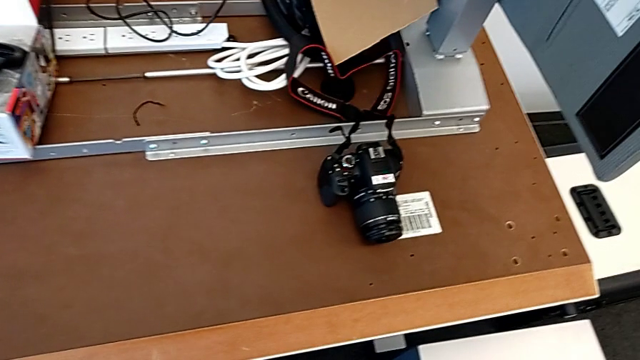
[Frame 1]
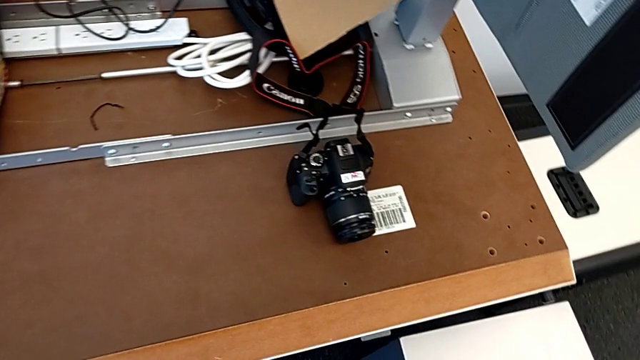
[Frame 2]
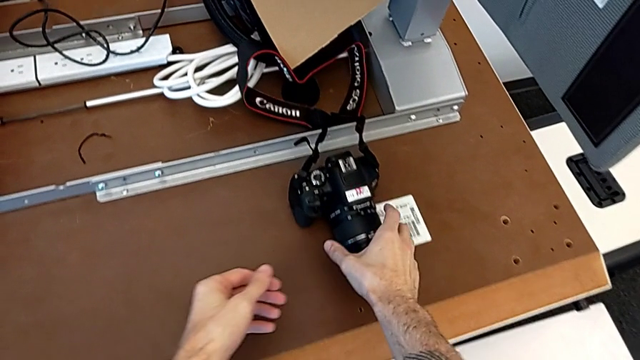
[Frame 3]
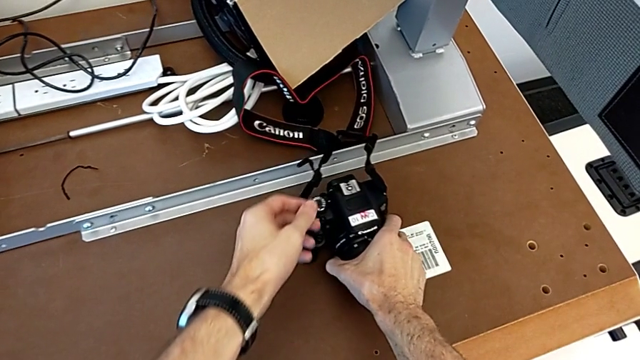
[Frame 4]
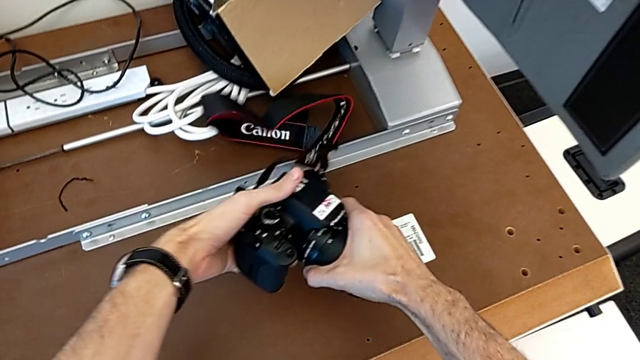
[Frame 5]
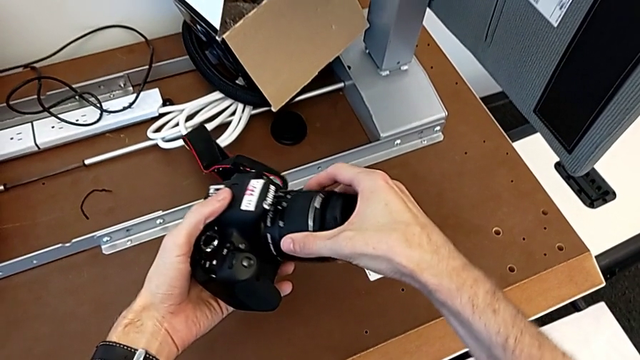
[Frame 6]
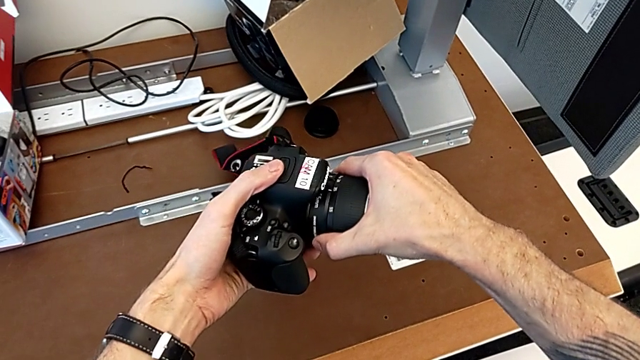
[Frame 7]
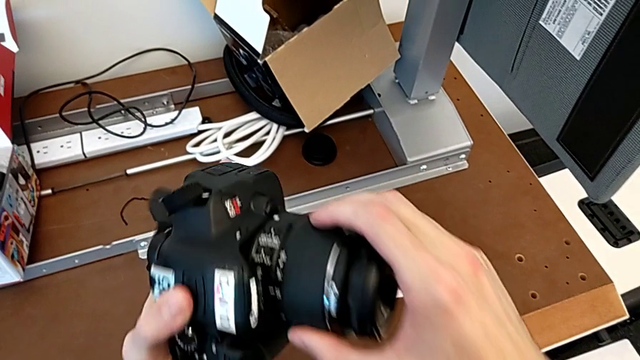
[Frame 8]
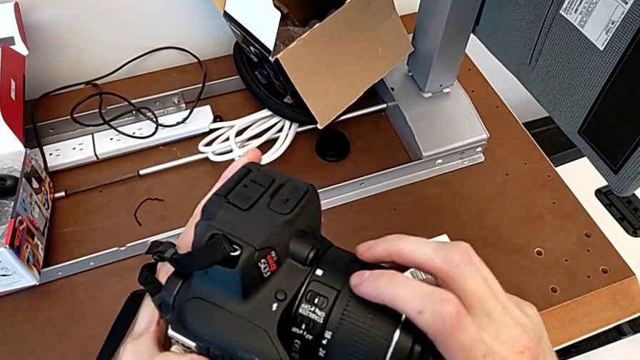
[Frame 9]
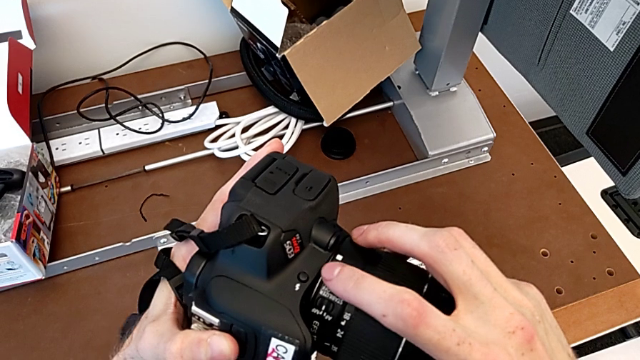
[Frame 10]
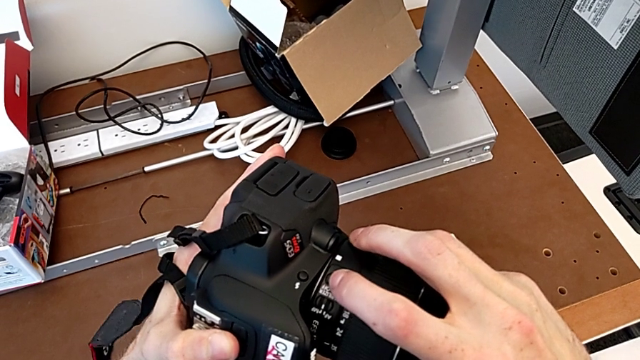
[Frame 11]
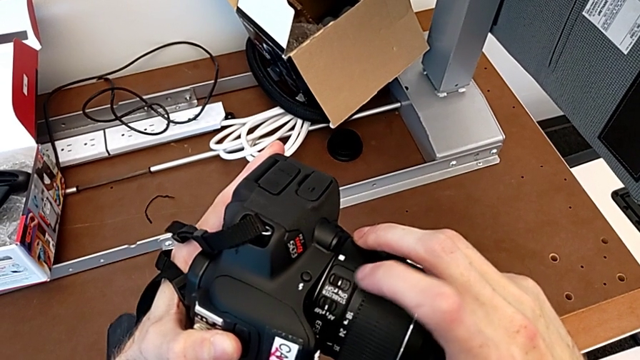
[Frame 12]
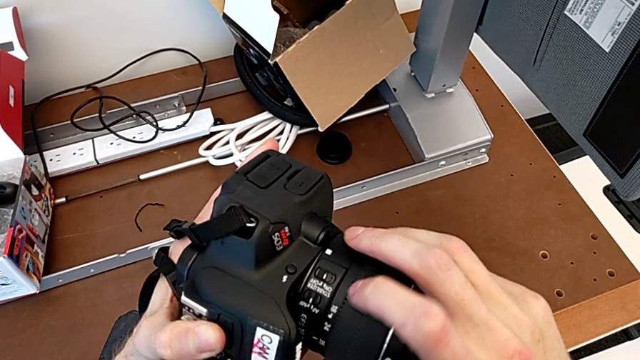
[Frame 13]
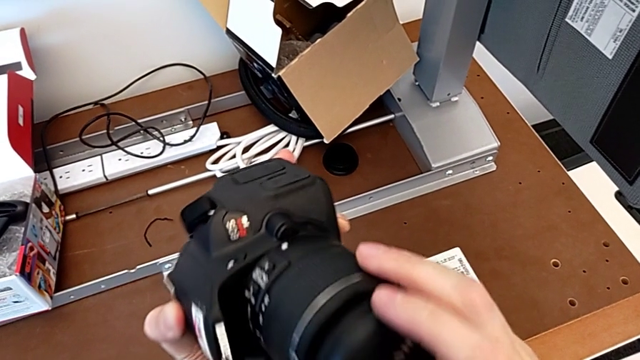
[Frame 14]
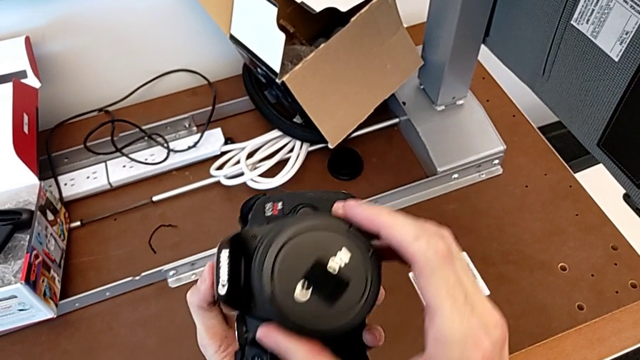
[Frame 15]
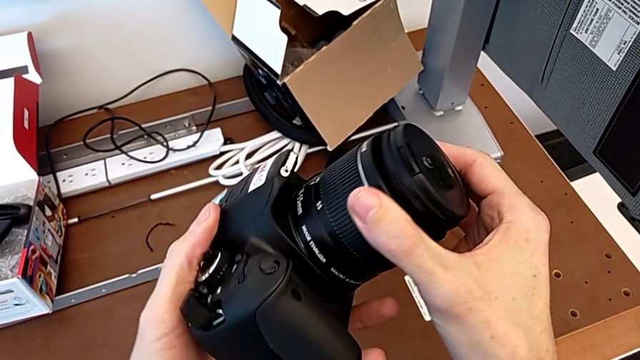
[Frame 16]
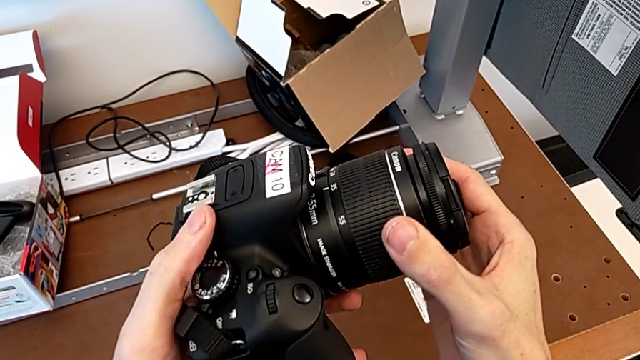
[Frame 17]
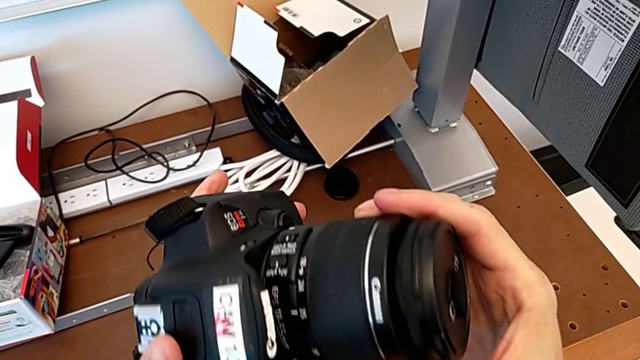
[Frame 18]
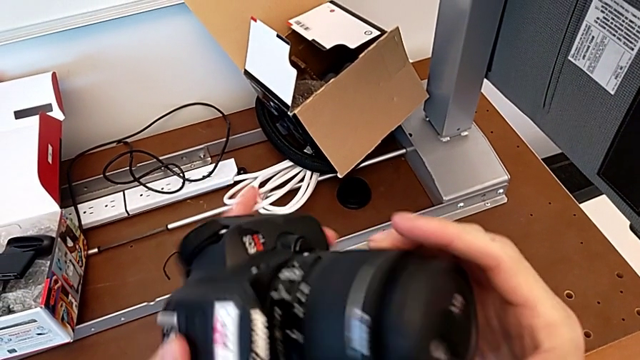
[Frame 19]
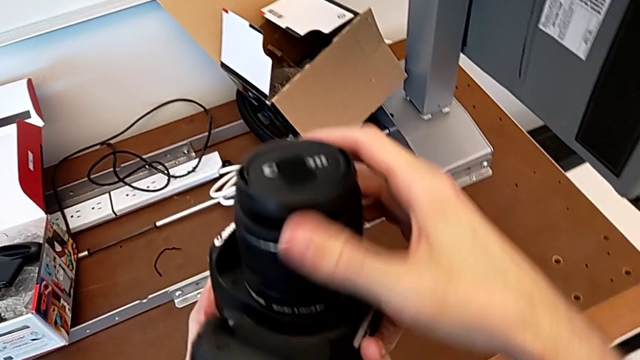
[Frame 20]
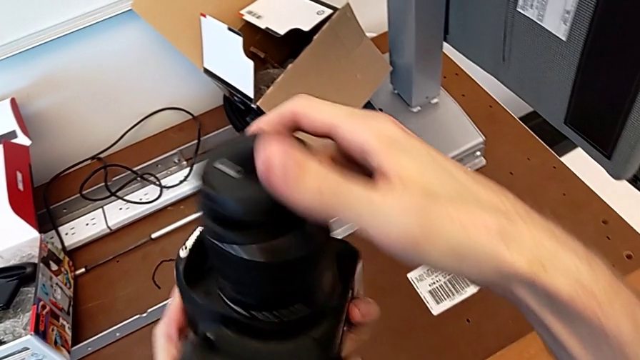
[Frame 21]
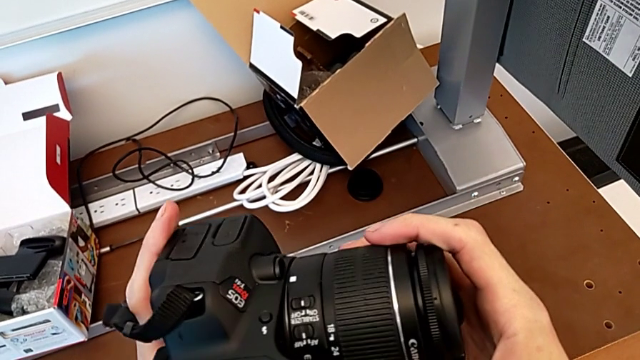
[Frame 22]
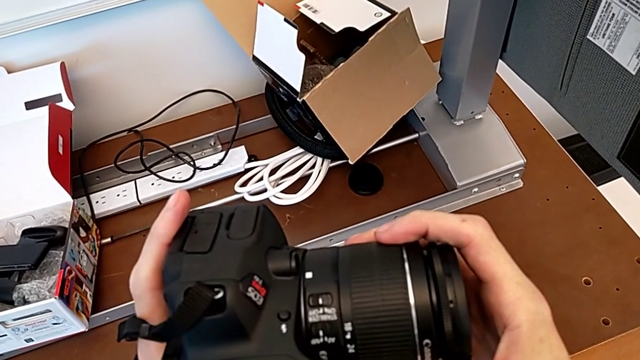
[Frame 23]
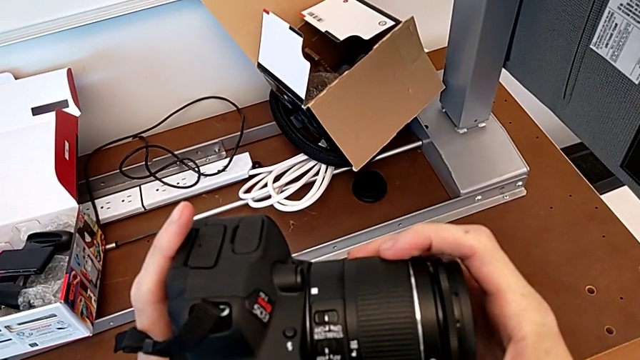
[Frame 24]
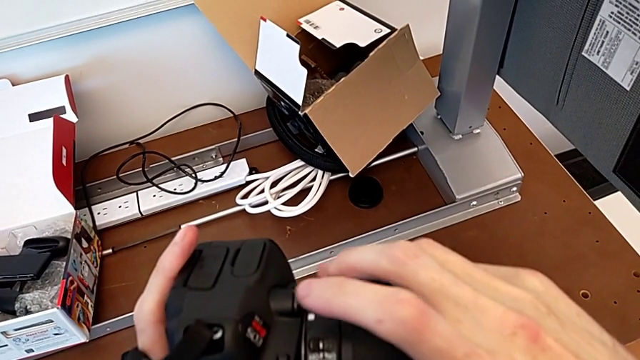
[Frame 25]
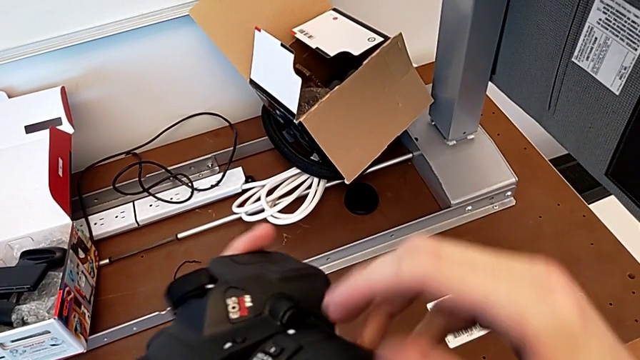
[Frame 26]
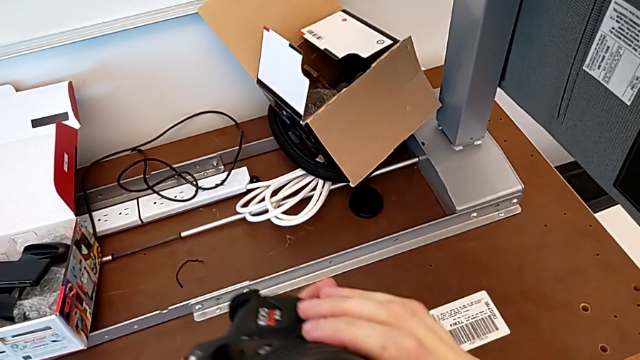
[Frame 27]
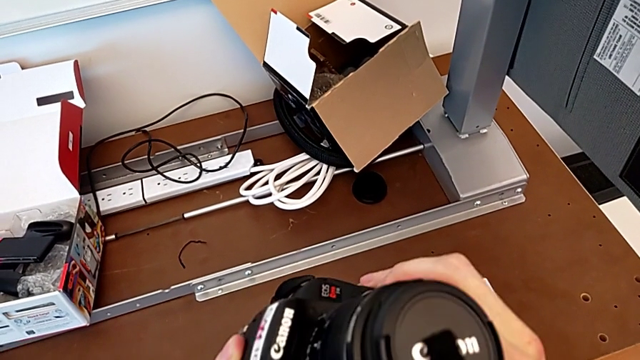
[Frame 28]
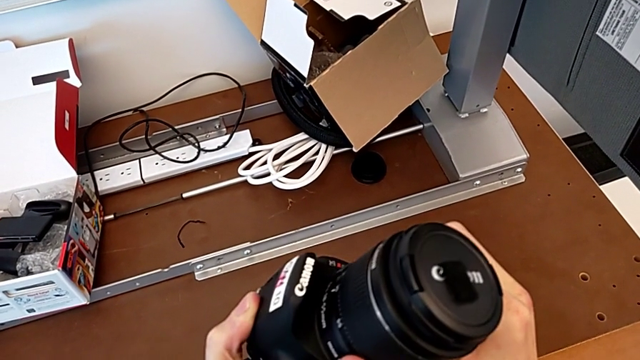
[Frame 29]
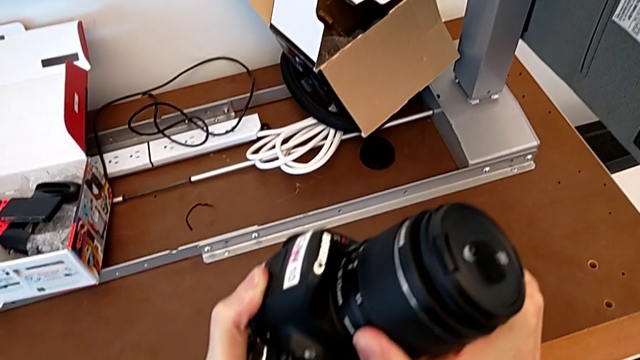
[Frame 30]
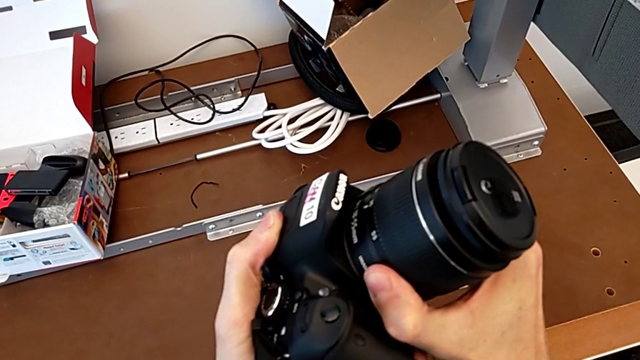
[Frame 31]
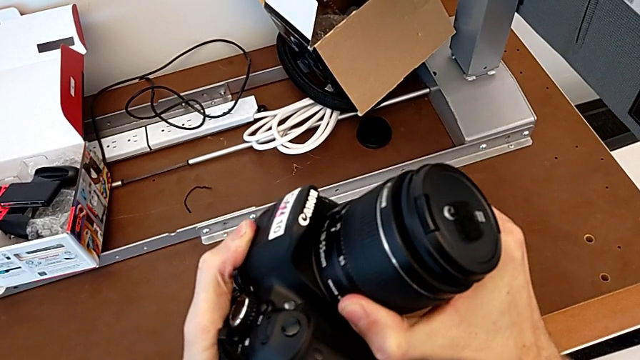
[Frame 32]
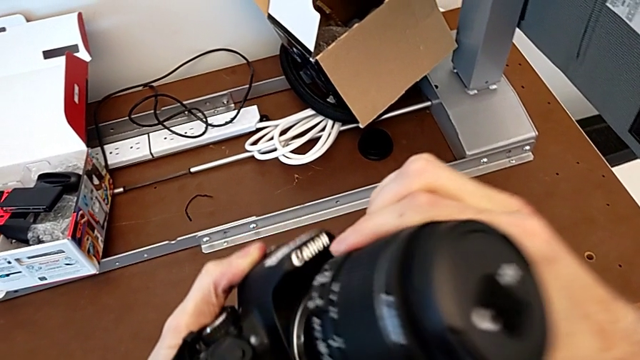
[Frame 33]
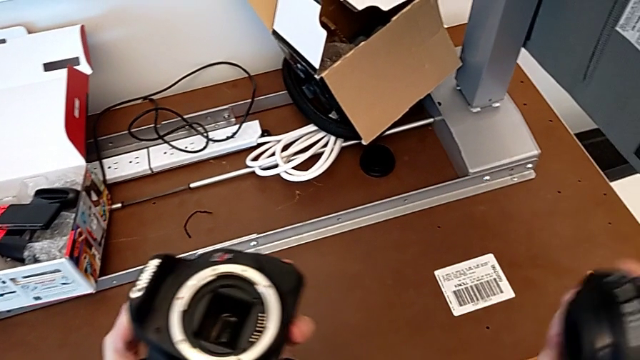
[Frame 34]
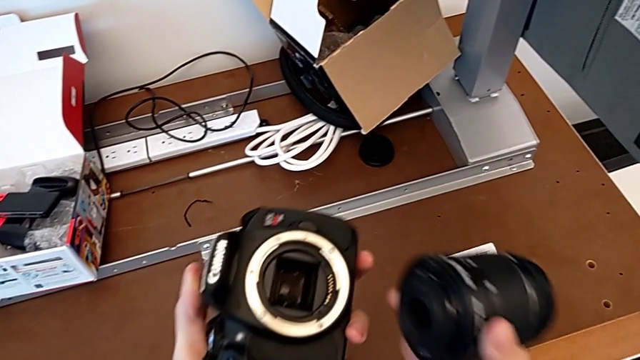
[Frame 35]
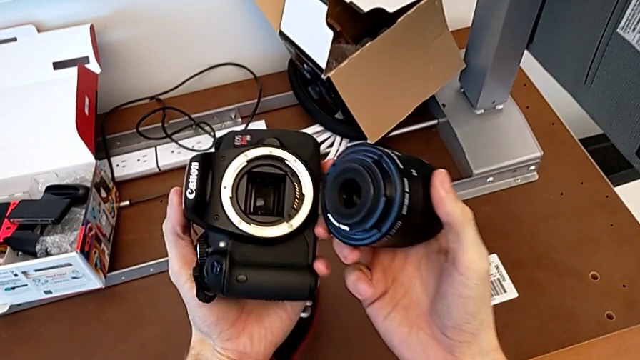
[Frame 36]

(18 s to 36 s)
The camera wearer detaches the lens from the DSLR camera. They grab the DSLR, lift it, wrongly slide the power button, flip the DSLR, rotate the lens and withdraw it.

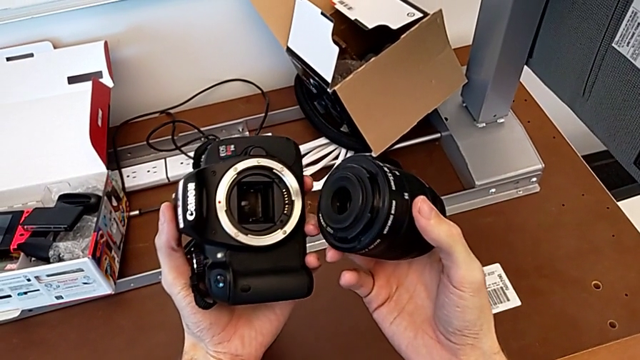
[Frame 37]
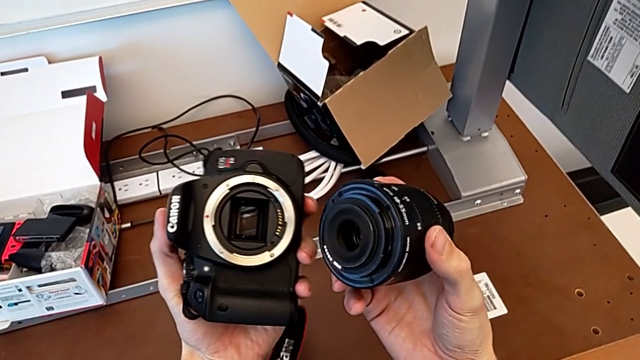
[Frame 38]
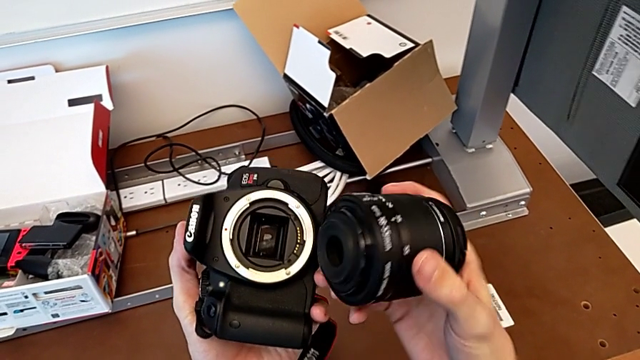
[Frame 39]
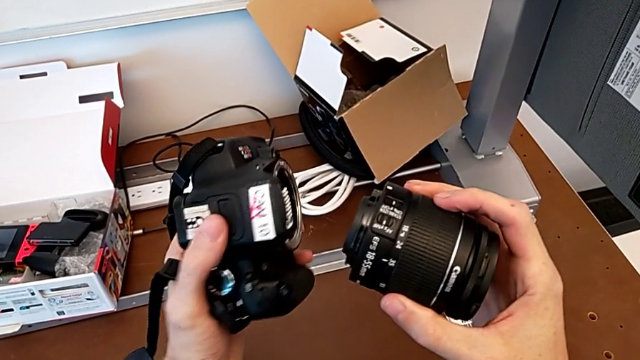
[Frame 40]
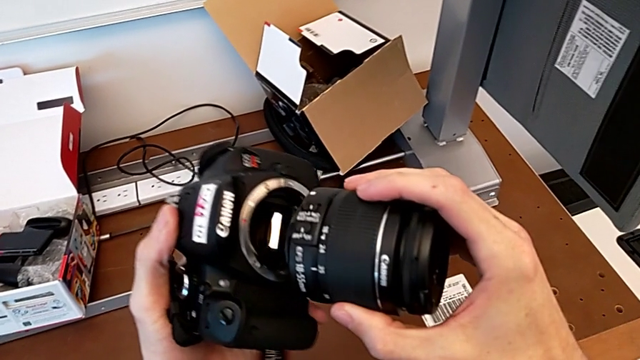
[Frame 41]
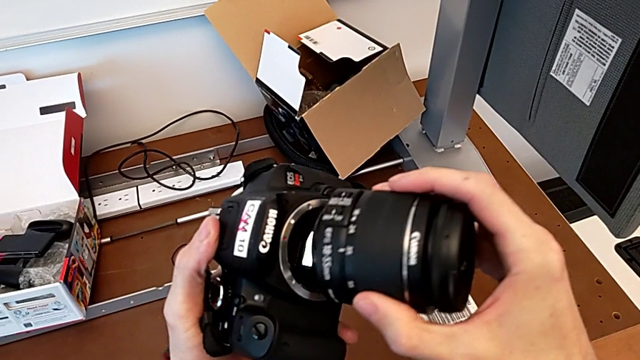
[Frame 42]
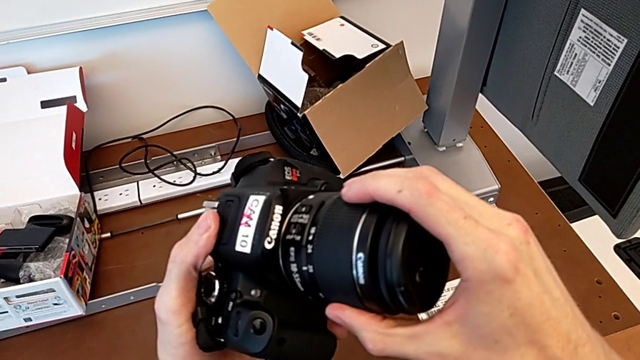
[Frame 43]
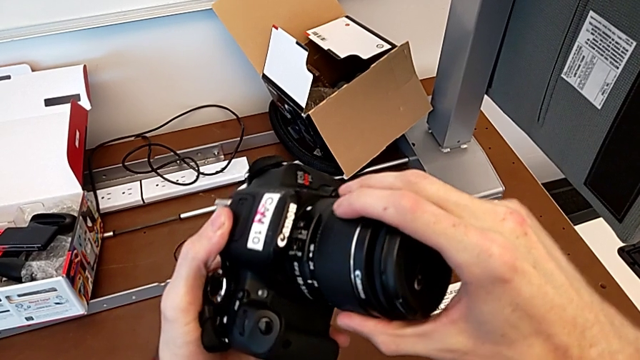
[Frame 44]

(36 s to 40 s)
The camera wearer is attaching the lens to the DSLR camera. They flip the DSLR and insert the lens.
